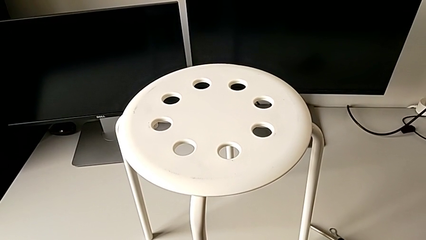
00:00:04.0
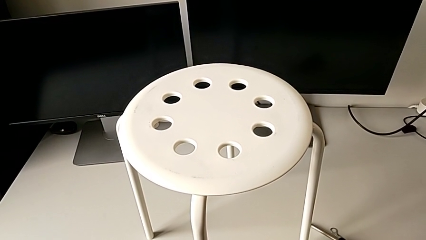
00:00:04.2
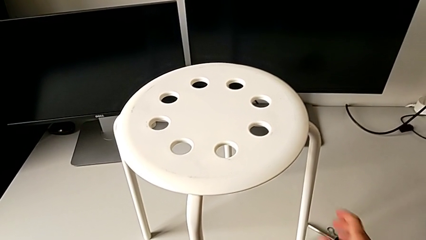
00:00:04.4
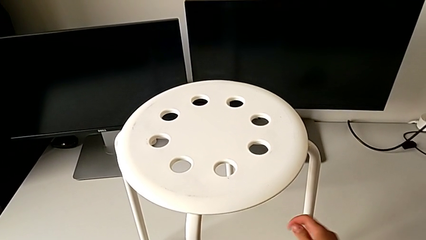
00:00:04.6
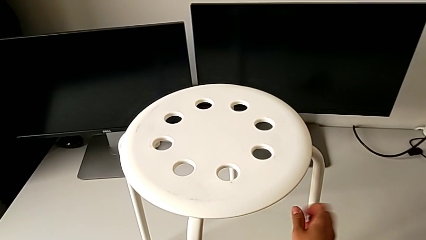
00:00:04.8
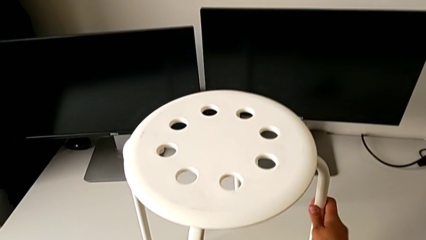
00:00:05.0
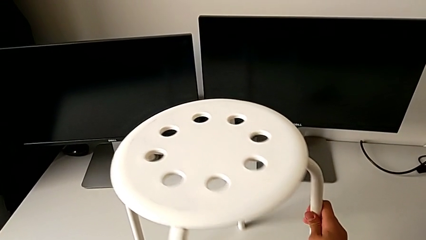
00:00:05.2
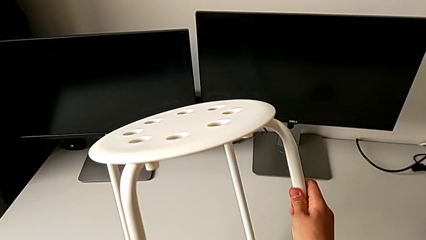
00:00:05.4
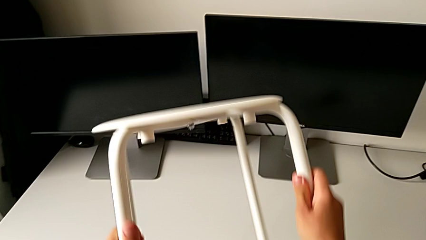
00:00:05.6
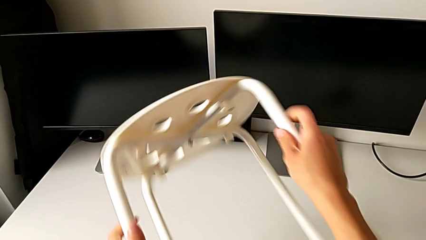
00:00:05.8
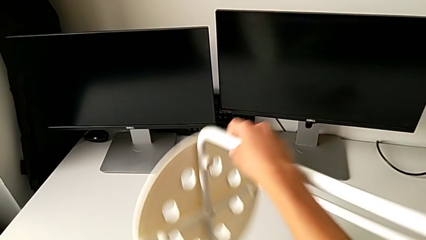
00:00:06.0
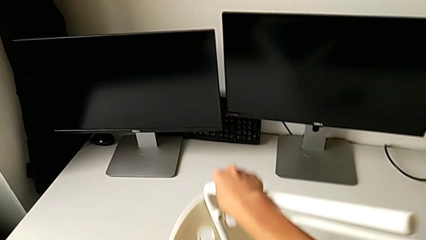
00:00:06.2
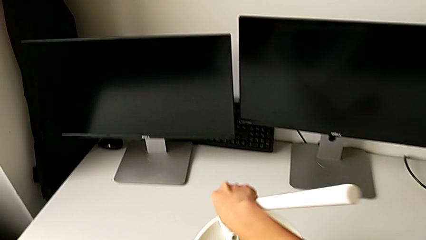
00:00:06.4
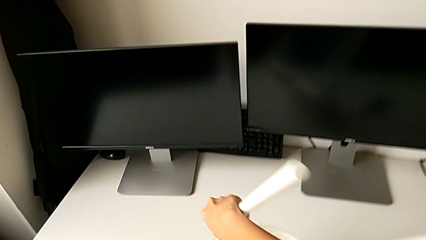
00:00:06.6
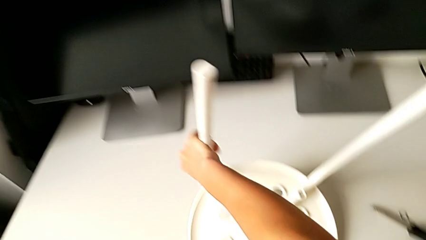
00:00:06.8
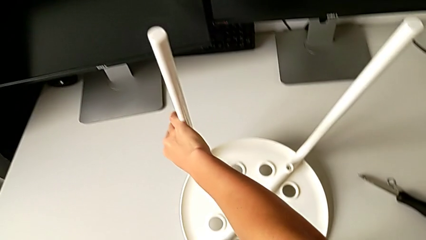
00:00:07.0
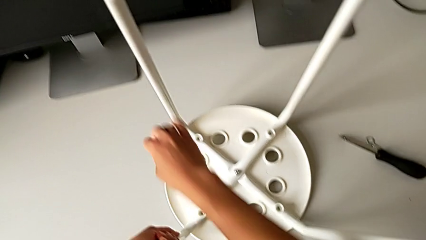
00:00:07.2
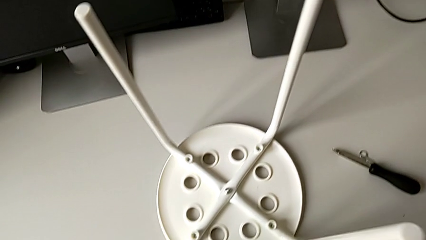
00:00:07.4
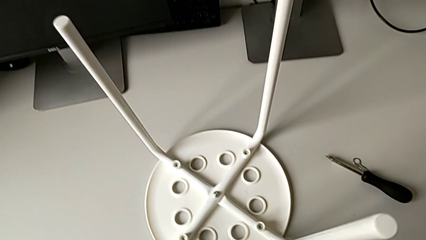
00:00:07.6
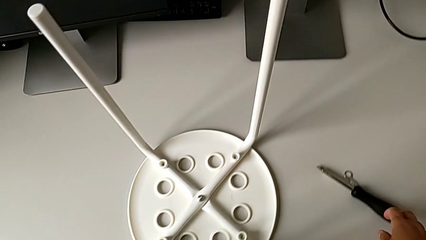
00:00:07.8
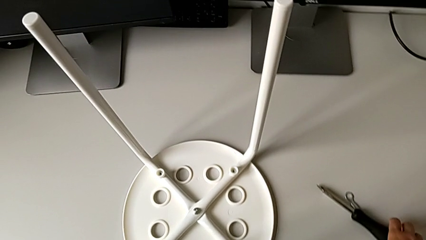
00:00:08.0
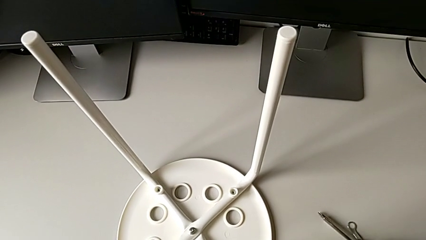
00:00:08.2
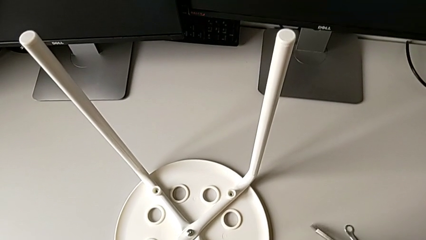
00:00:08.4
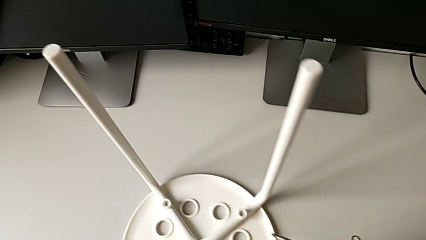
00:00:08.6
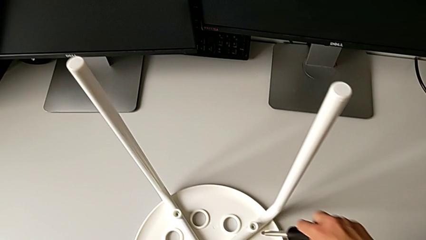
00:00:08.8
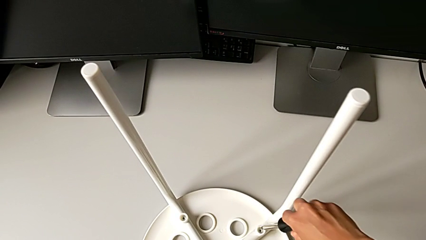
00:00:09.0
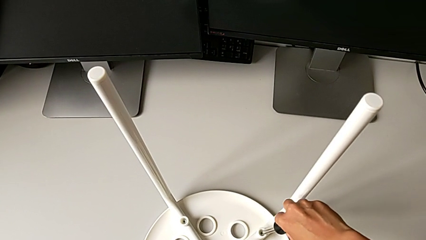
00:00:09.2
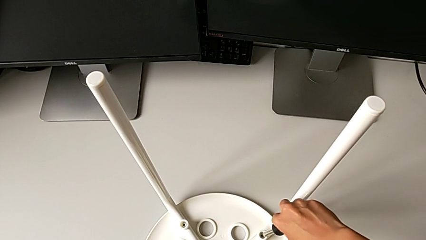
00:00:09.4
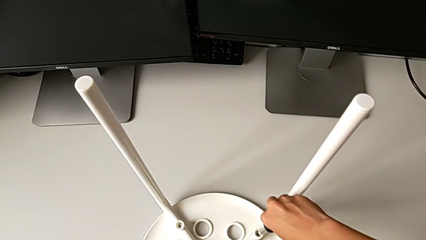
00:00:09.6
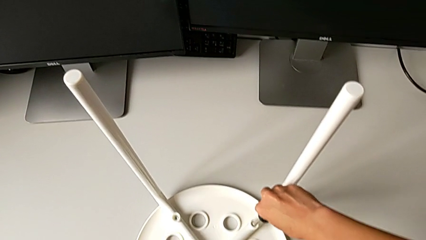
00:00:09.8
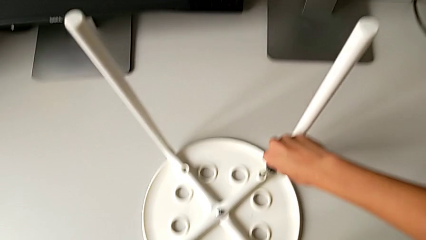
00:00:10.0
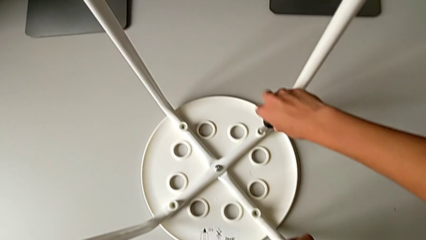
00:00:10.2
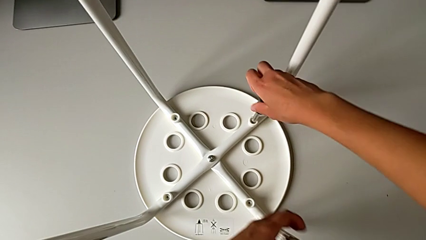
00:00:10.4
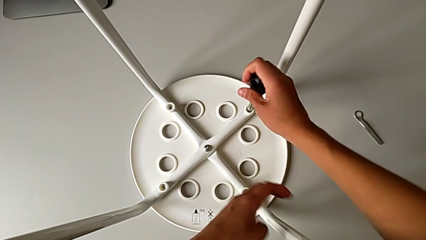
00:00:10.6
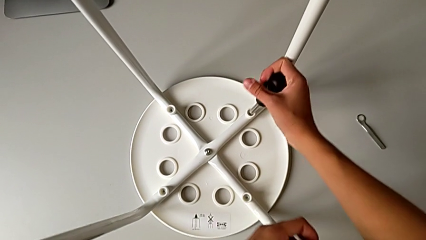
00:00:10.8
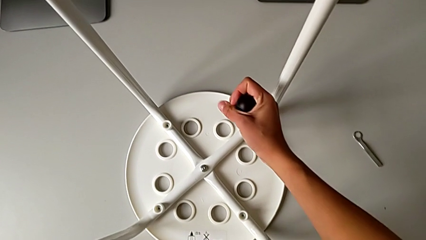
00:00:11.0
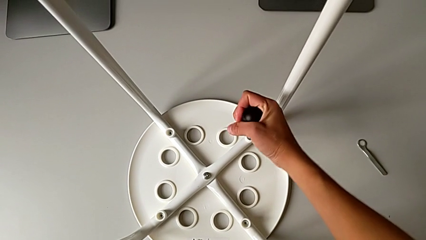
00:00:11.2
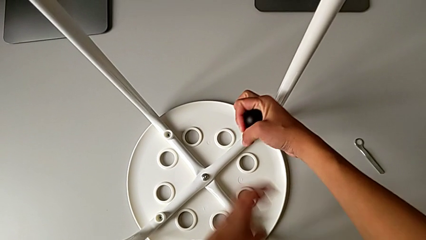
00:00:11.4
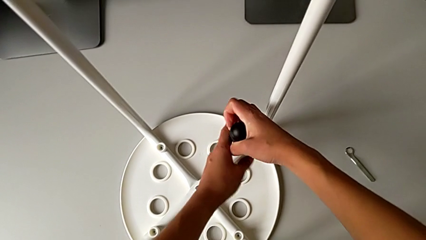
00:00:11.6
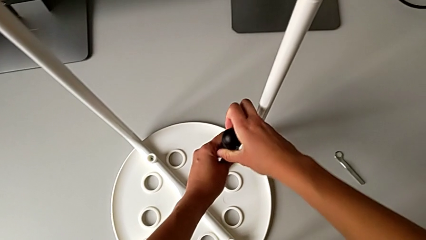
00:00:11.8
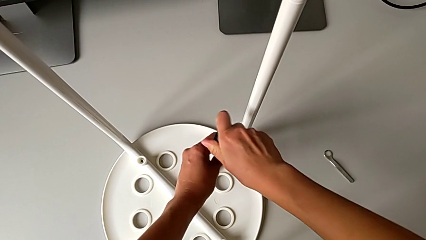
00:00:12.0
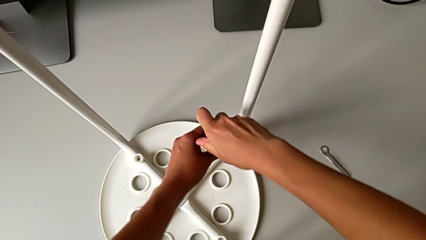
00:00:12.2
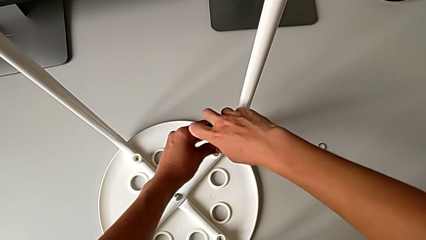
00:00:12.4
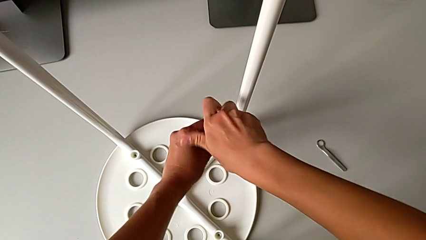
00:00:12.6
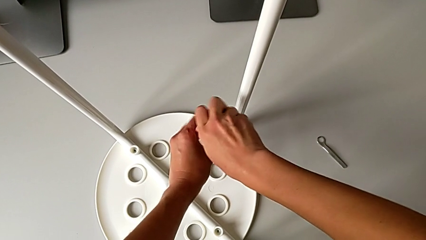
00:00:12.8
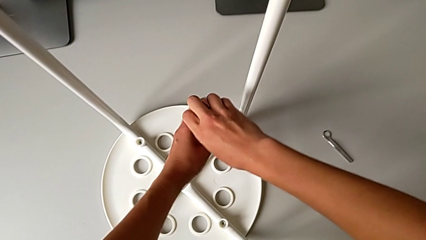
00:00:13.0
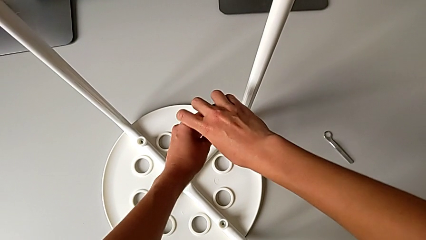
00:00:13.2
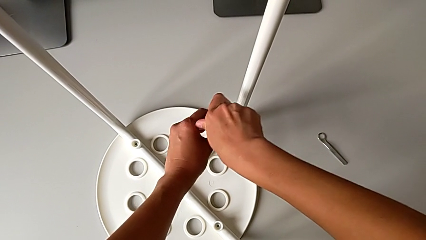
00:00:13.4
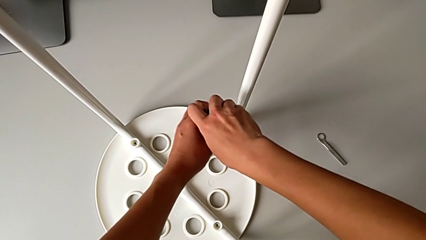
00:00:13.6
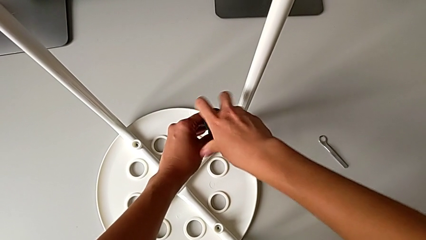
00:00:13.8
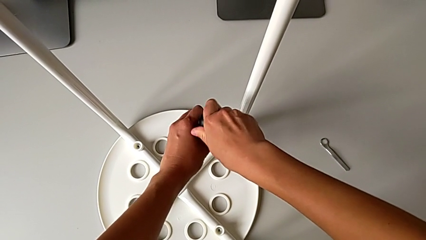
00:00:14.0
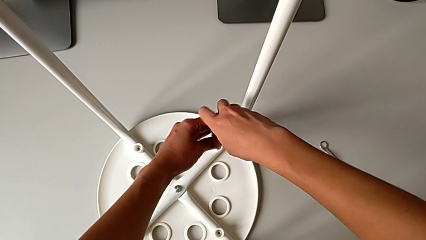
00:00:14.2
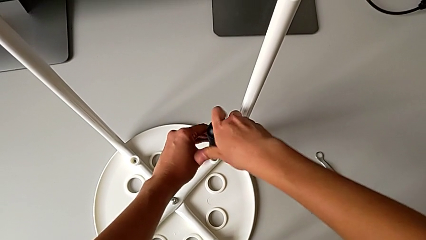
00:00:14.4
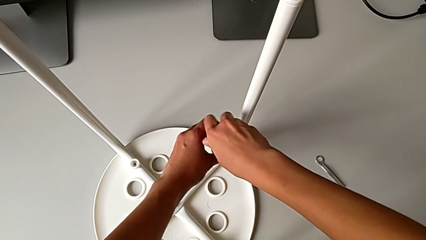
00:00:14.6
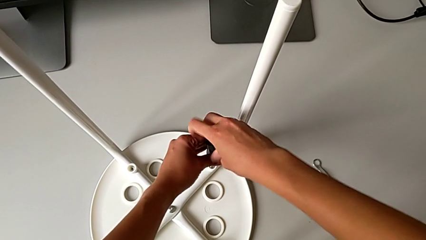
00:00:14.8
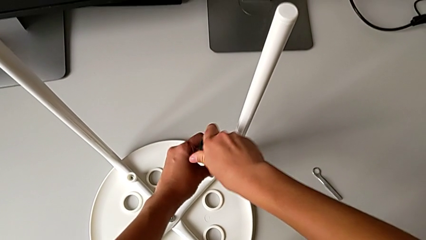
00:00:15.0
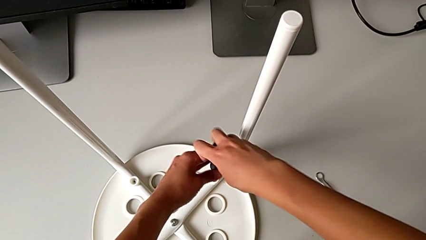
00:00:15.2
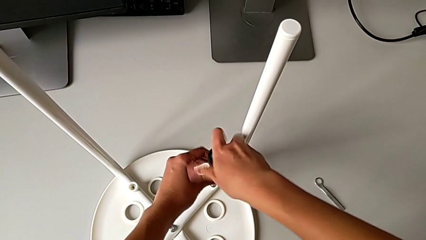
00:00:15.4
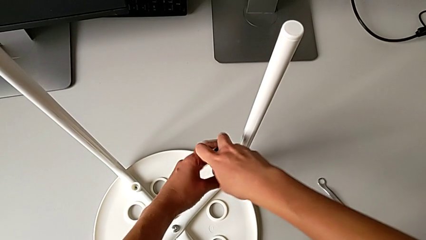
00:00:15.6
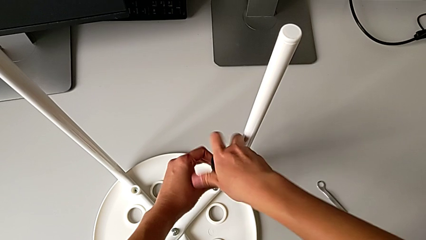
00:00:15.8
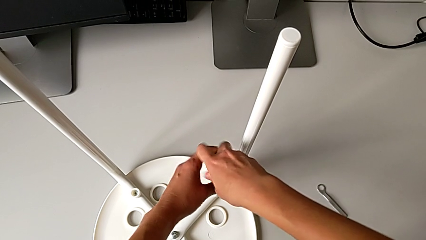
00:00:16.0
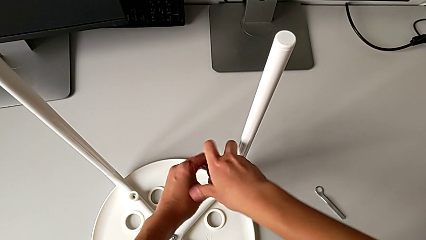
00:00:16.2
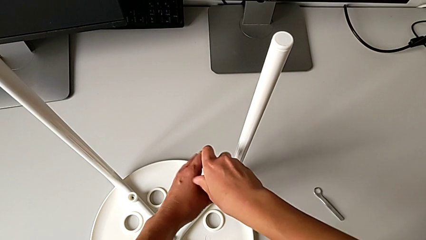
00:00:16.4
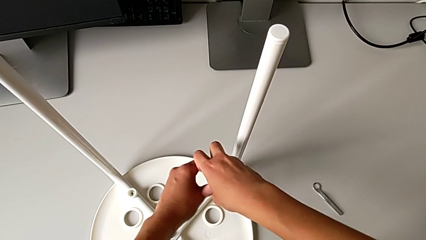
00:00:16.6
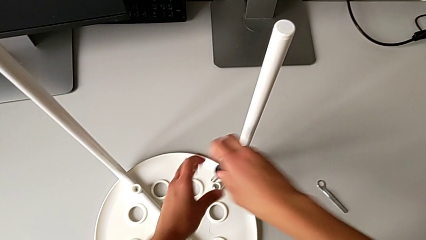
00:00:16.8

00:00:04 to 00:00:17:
The camera wearer unscrews the first screw. They approach the stool, grab it, flip it and place it. They grab the screwdriver, approach the first screw, insert the first screwdriver and unscrew the first screw.

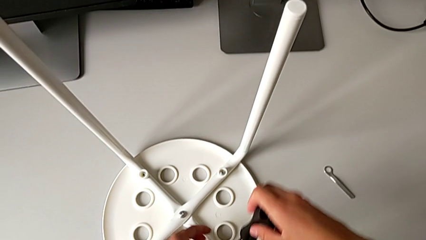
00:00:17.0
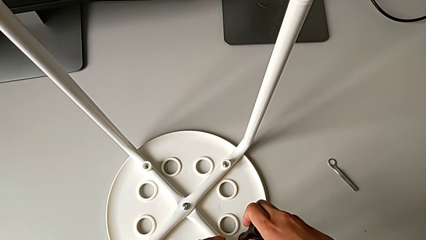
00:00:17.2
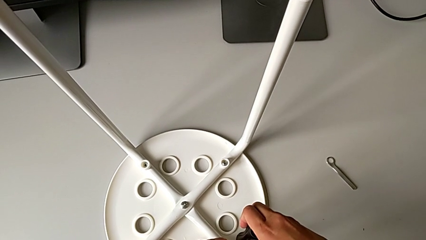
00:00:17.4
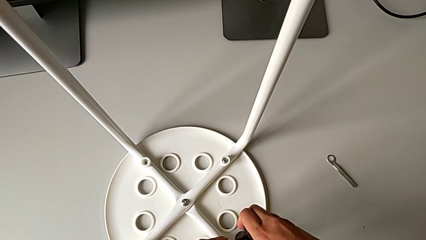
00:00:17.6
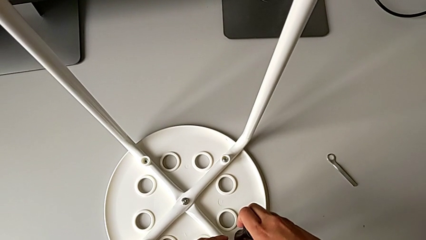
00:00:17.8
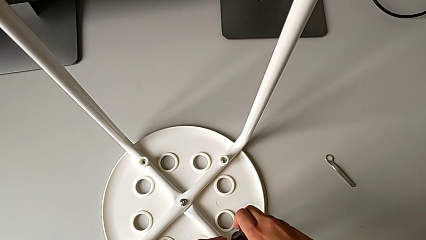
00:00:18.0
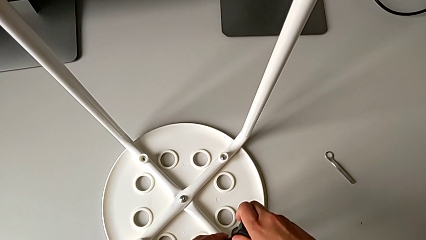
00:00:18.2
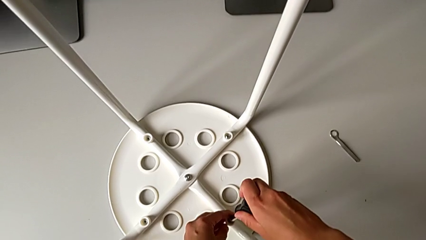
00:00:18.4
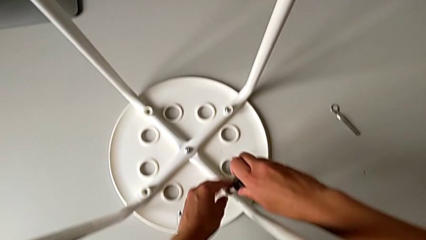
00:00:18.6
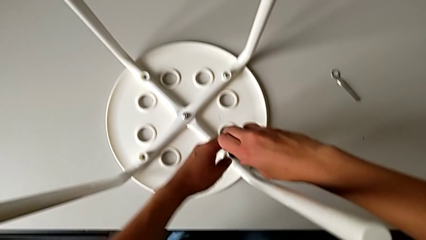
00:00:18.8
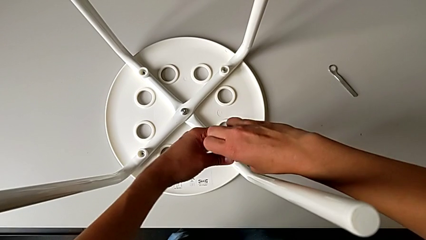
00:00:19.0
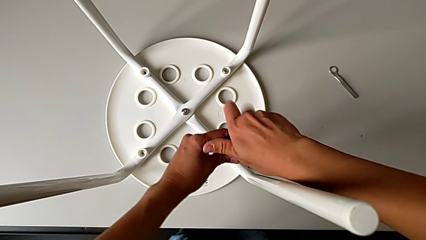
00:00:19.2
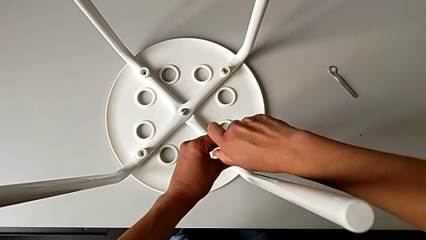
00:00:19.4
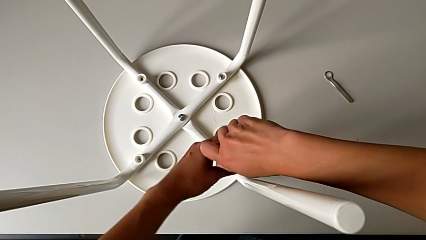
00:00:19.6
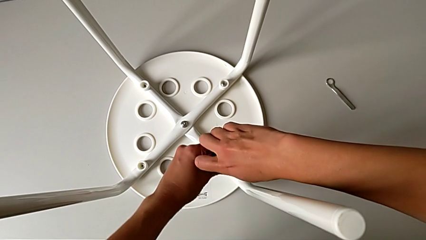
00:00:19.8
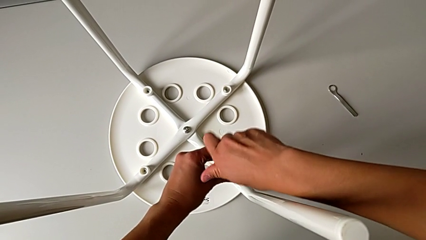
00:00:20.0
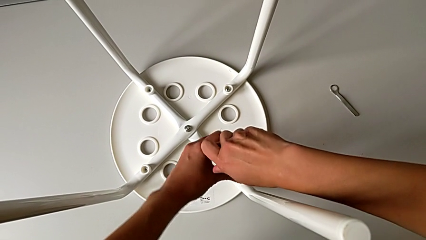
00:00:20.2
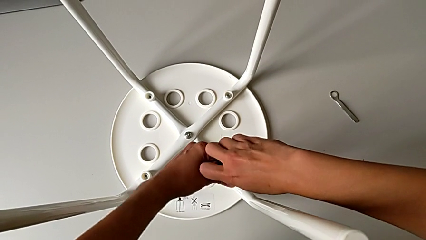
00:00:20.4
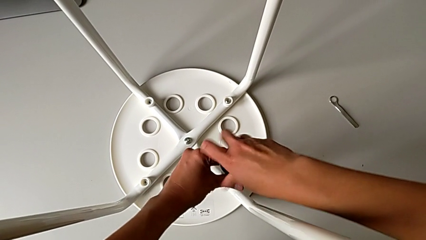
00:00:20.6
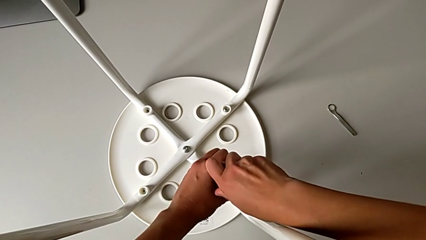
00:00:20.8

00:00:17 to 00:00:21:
The camera wearer is unscrewing the second screw. They approach the second screwdriver, insert the second screwdriver and begin to unscrew the second screw.
